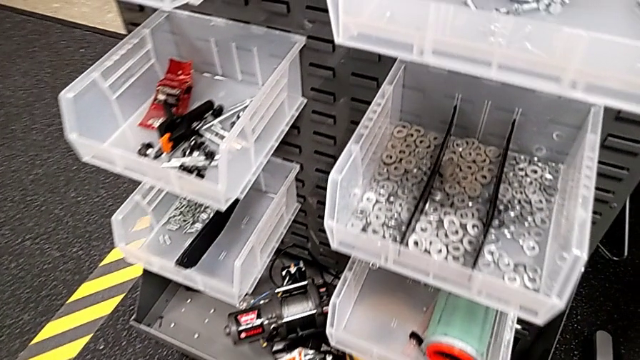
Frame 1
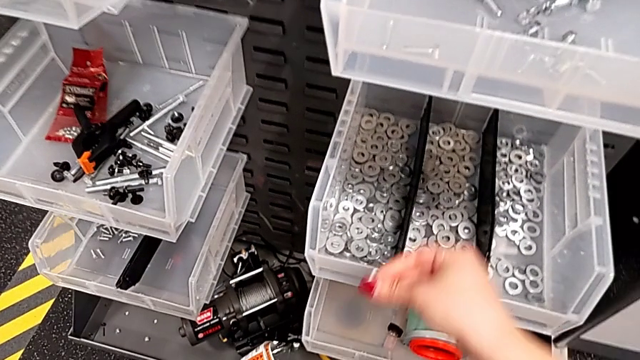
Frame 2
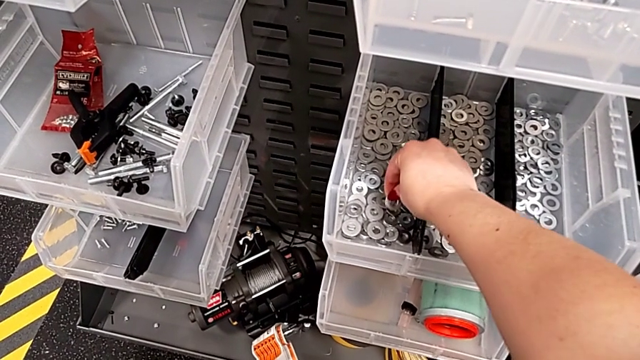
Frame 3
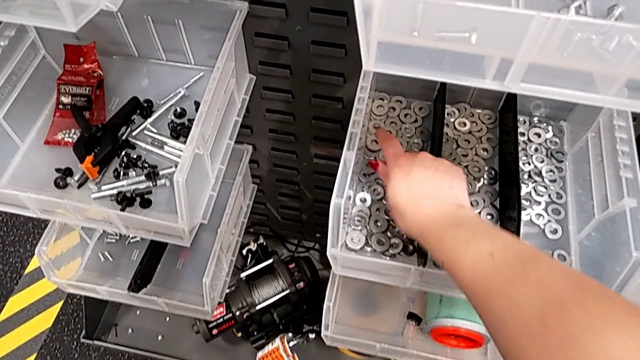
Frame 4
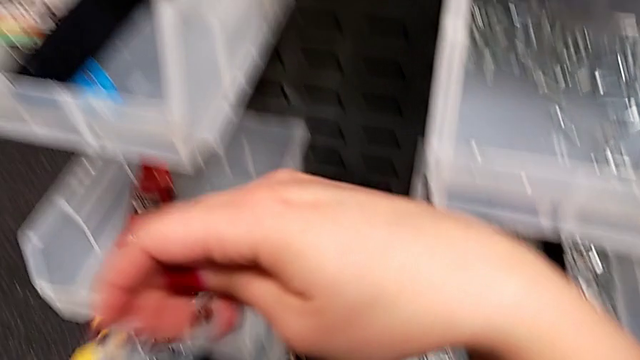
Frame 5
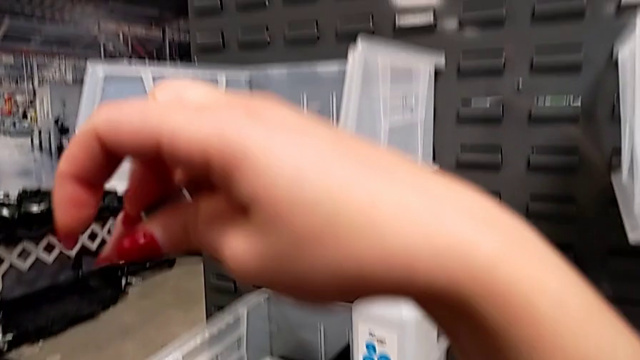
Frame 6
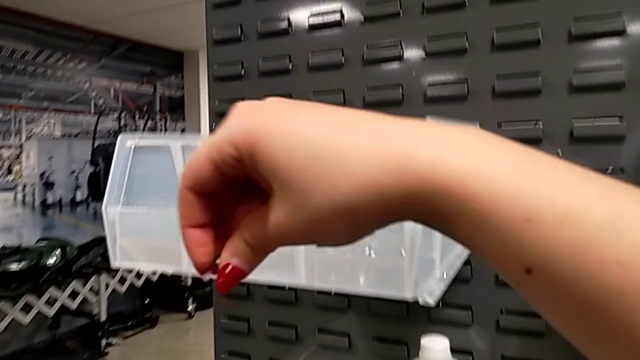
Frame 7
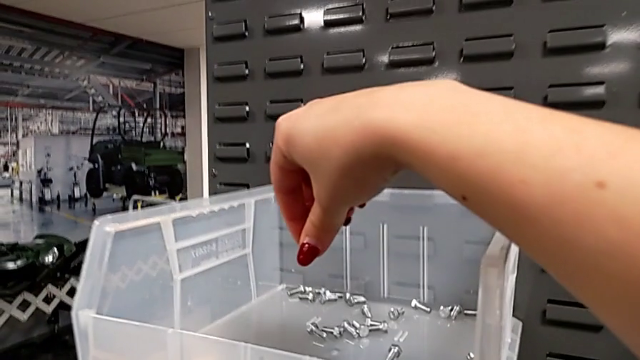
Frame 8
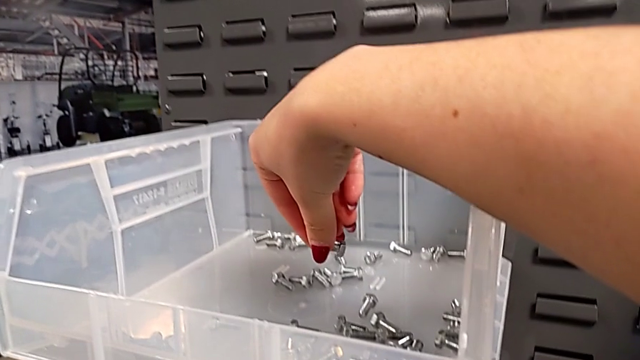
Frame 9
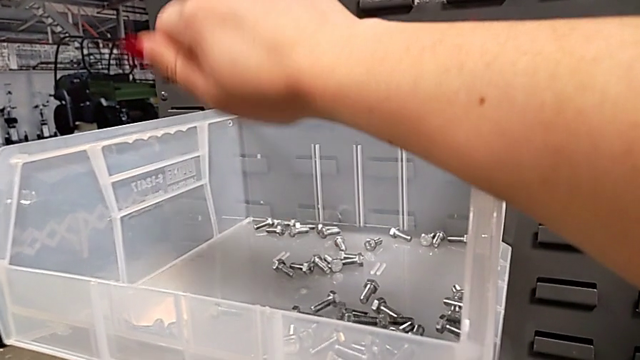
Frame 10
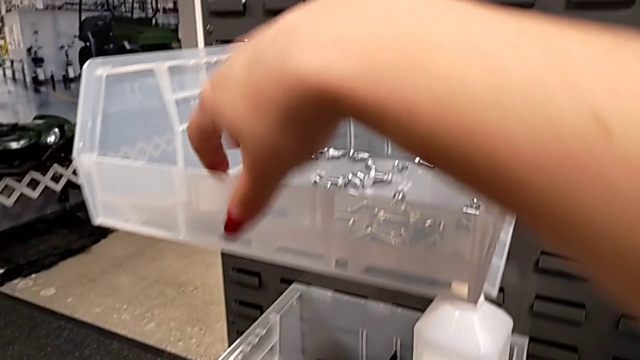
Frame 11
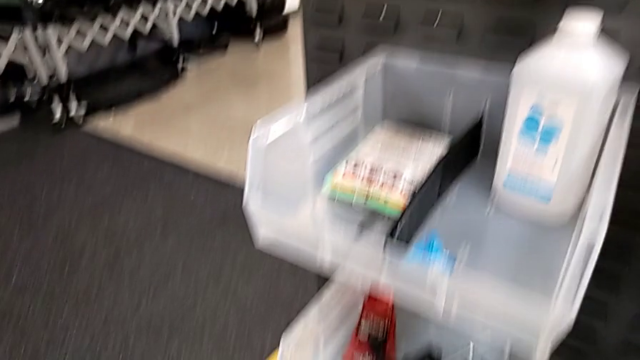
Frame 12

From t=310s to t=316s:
The camera wearer replaces the washer and bolt. They place the washer and place the bolt.

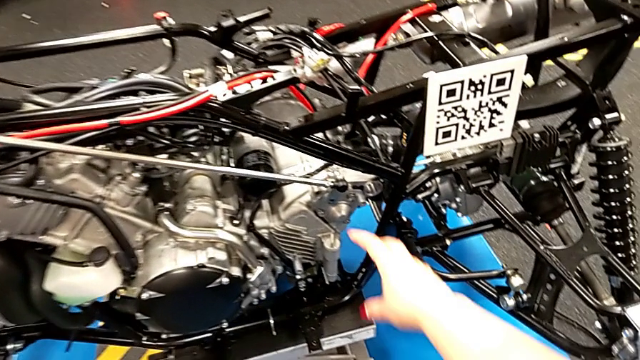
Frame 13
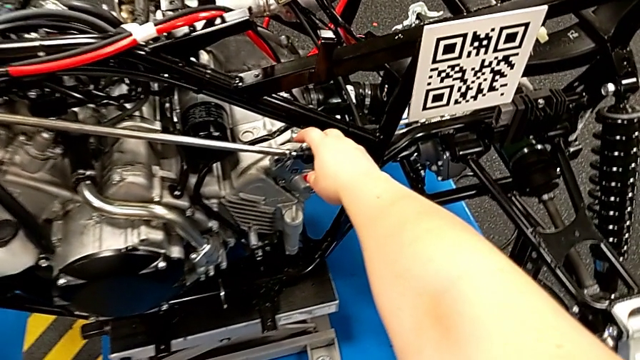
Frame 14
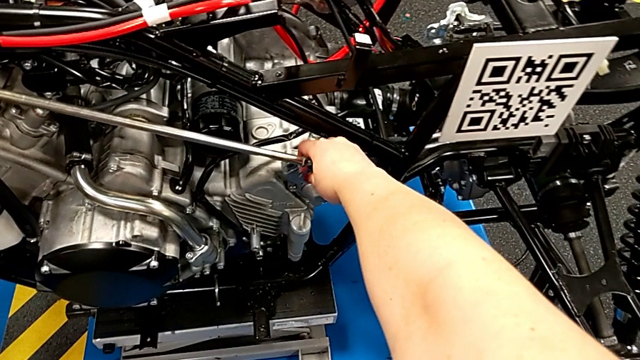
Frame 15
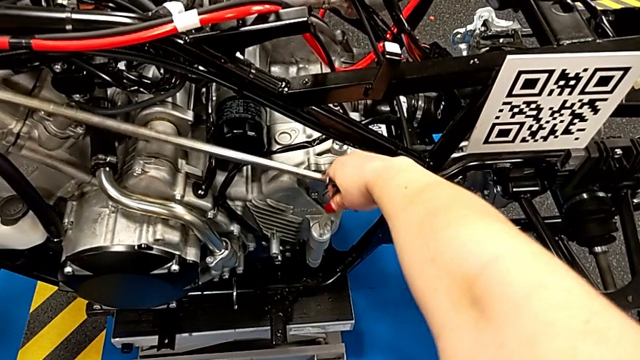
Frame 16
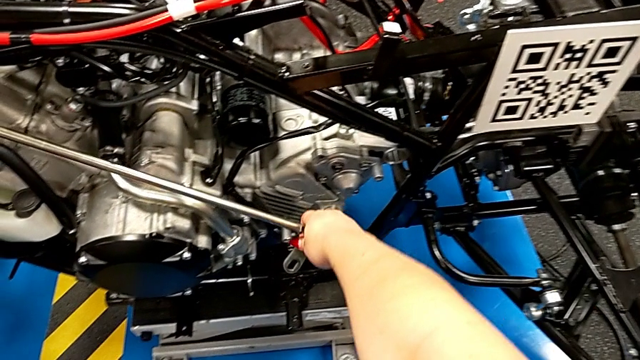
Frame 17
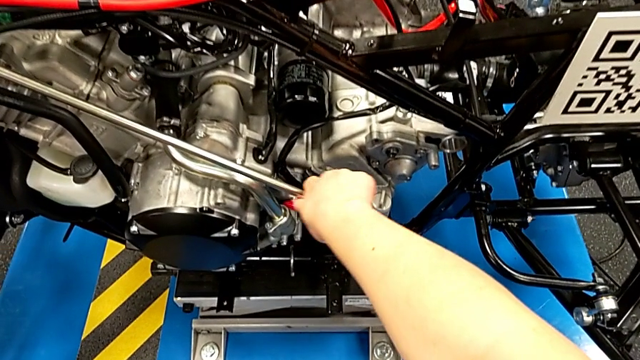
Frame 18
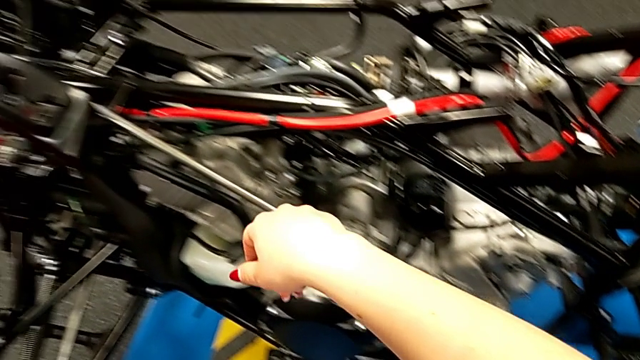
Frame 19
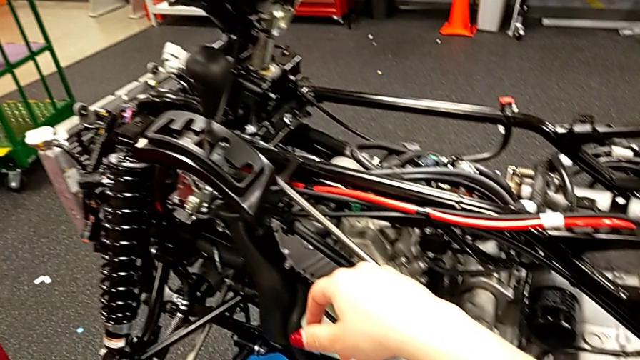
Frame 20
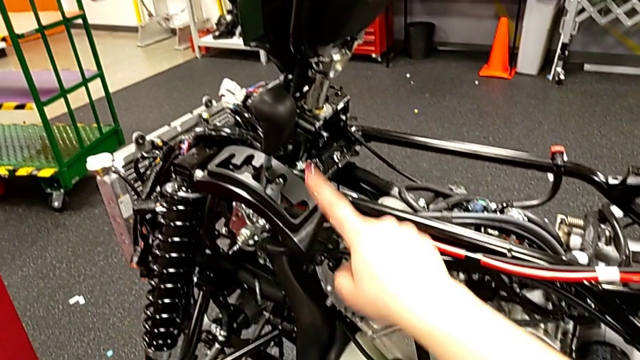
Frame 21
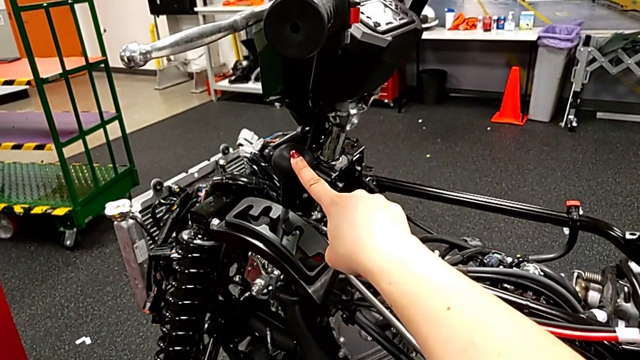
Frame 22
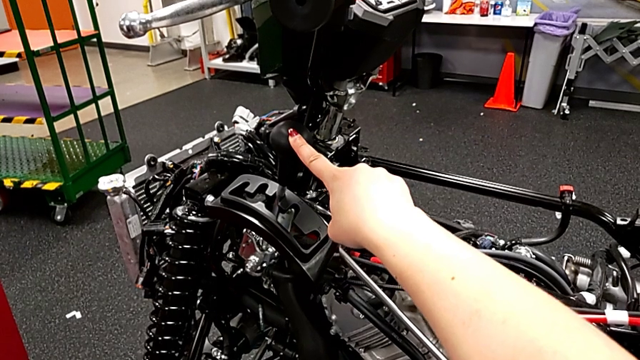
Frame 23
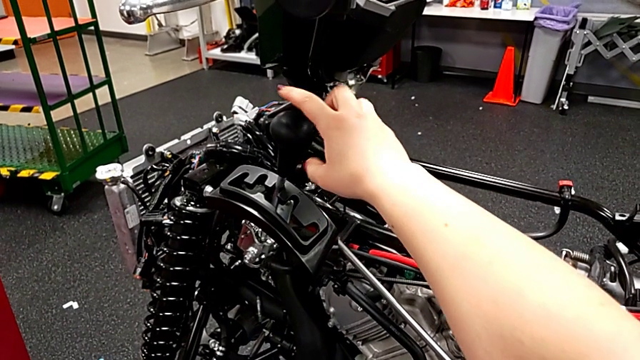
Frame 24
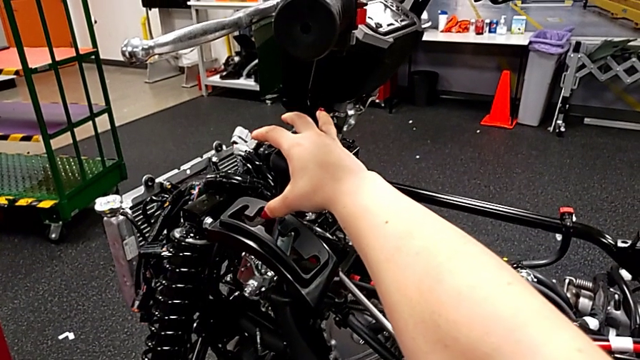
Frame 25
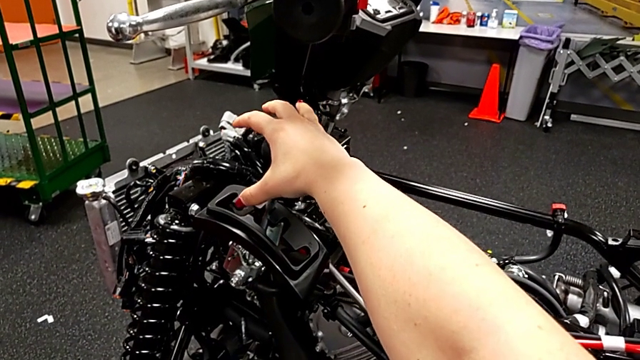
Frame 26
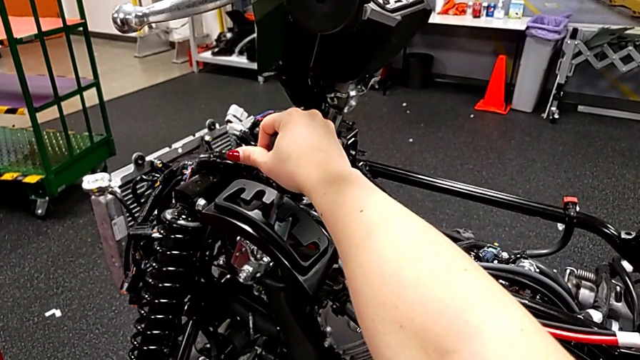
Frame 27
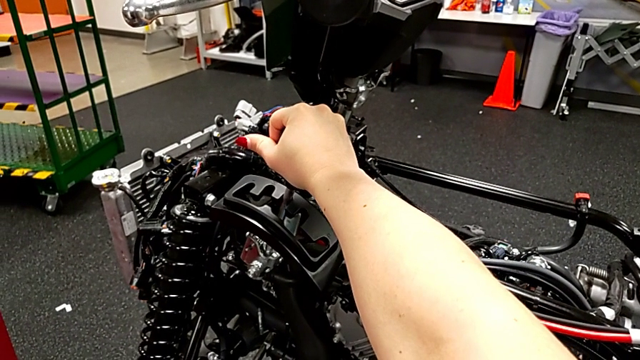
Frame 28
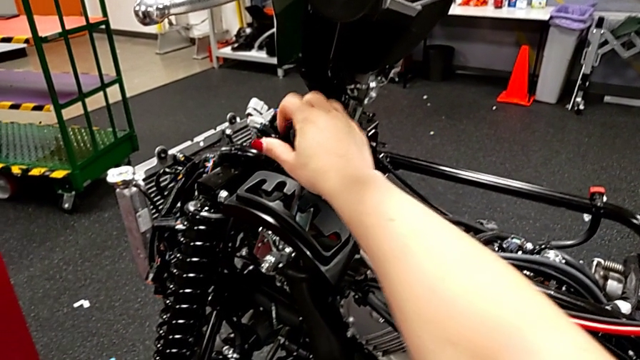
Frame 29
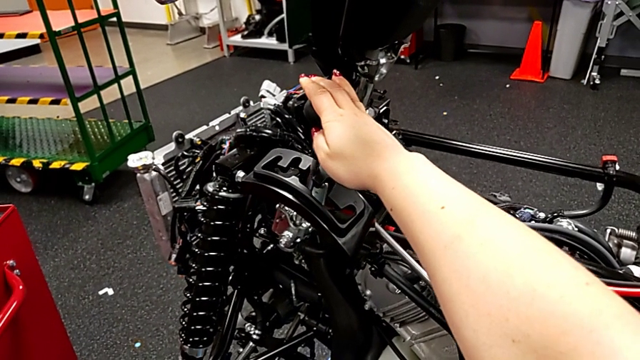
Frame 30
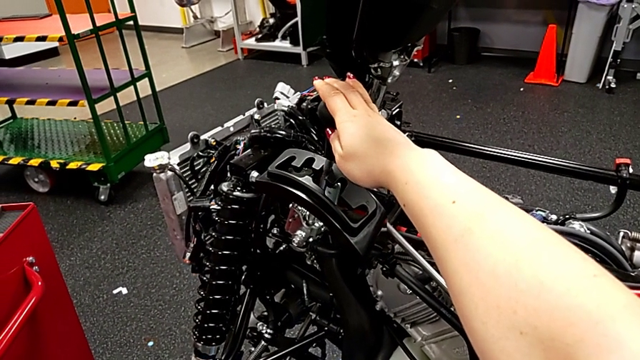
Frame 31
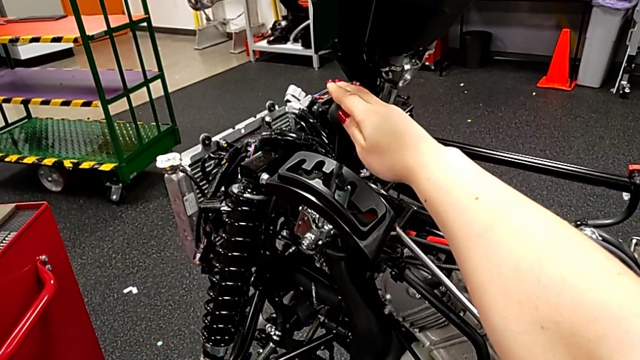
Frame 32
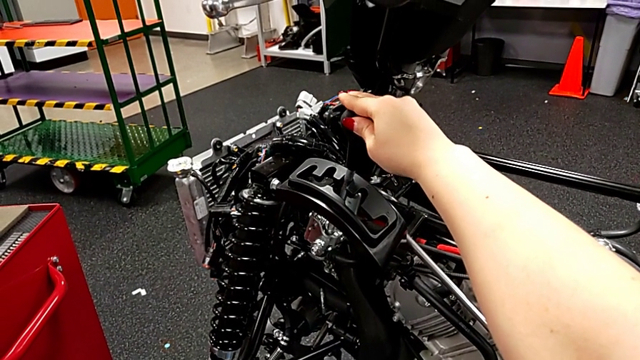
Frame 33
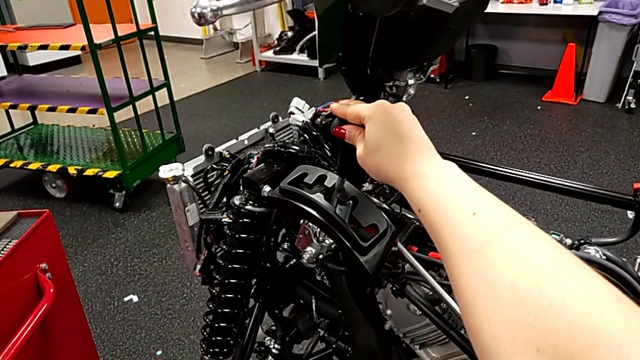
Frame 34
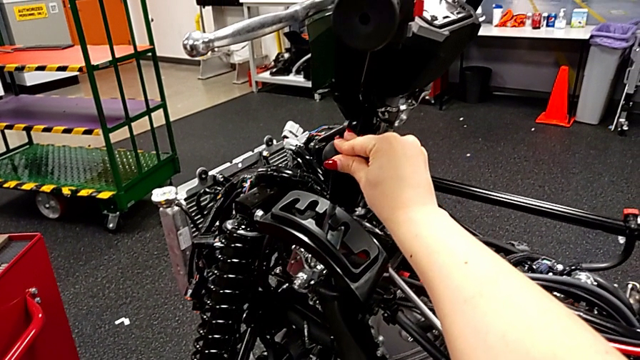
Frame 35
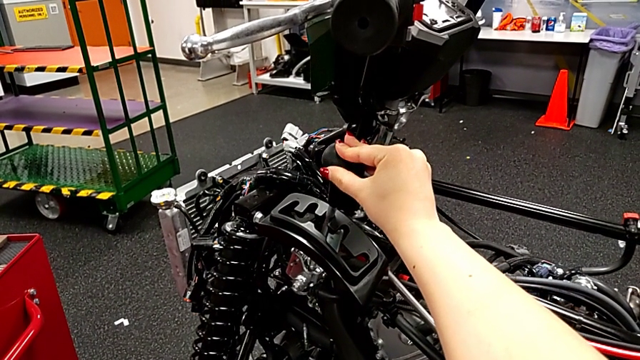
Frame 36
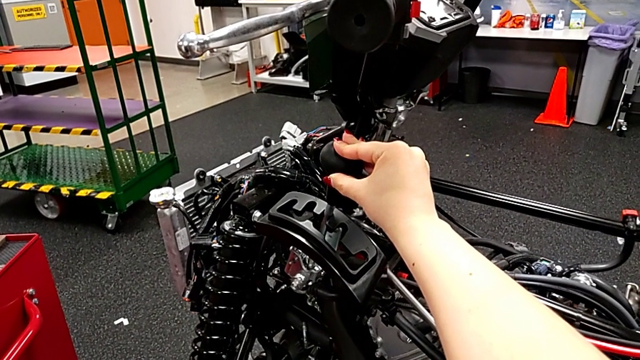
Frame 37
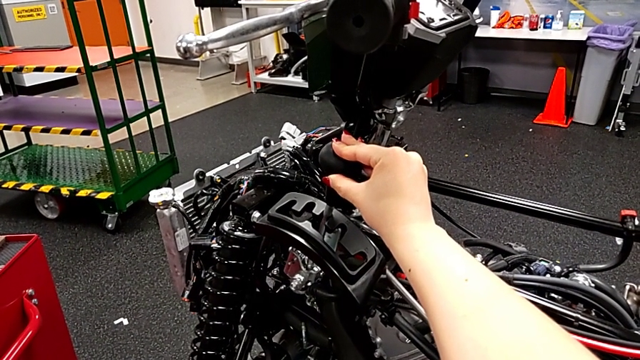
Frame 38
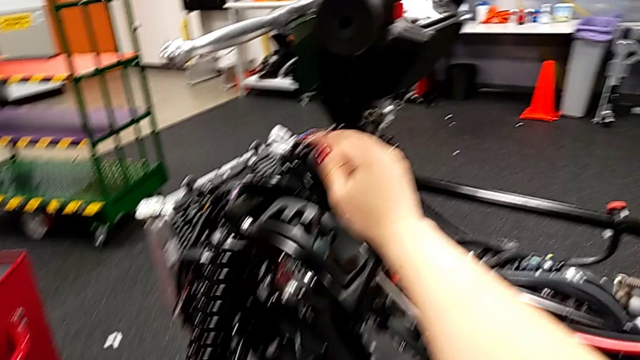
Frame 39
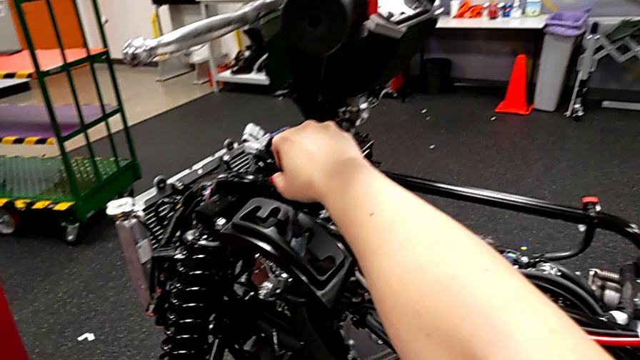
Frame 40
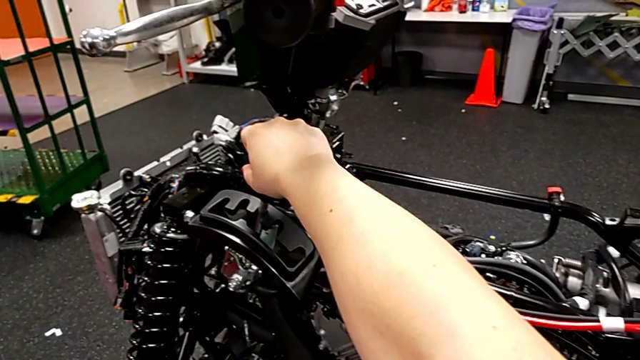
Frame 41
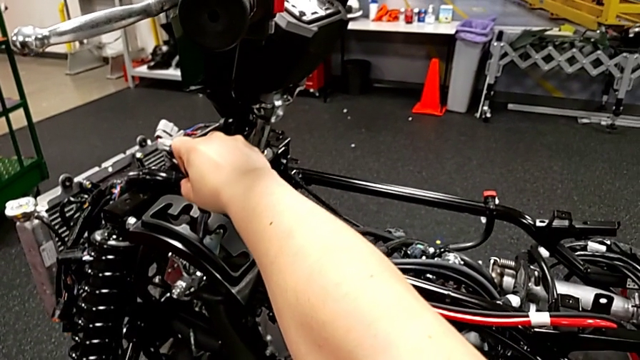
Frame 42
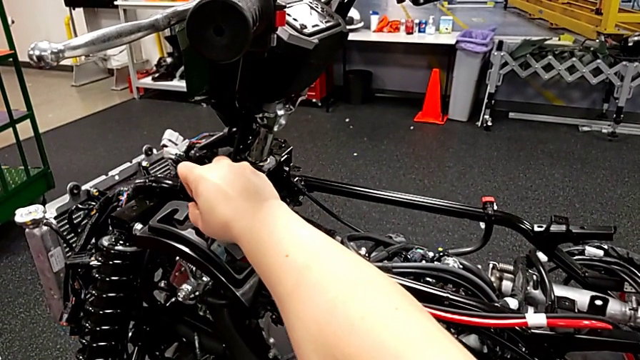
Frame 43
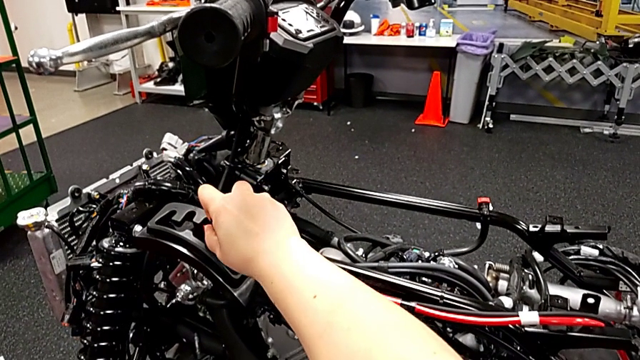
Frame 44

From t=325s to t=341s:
The camera wearer is unlocking the shift arm. They grab the shift arm, withdraw it, touch the lever, grab it, touch it and begin to shift it.
